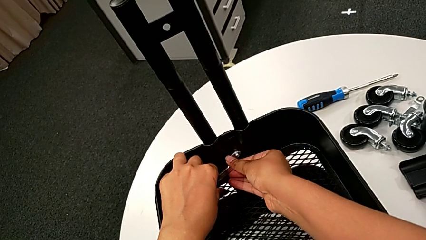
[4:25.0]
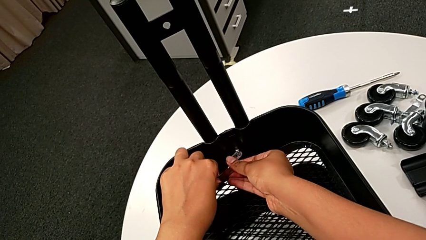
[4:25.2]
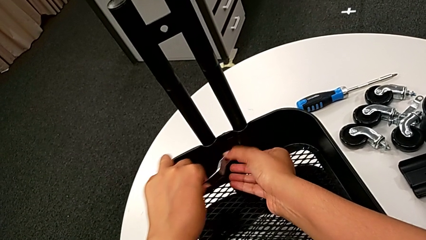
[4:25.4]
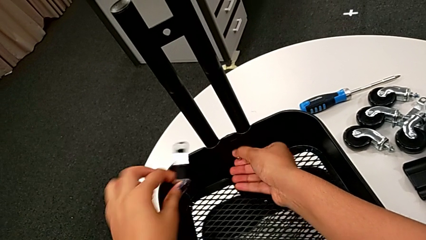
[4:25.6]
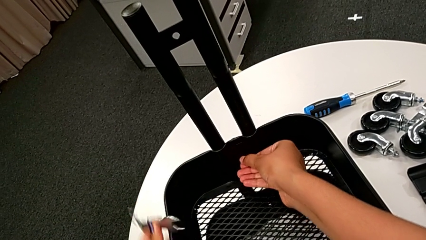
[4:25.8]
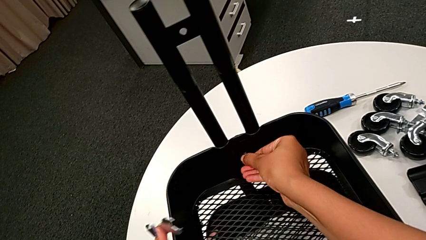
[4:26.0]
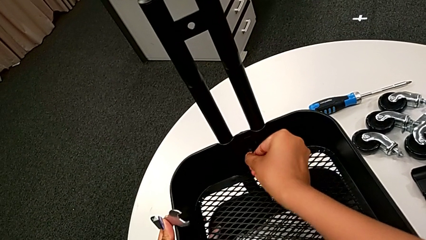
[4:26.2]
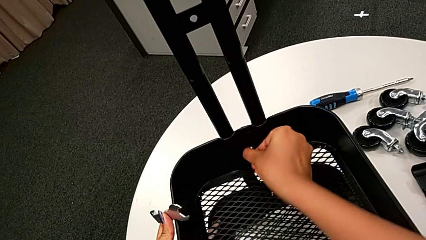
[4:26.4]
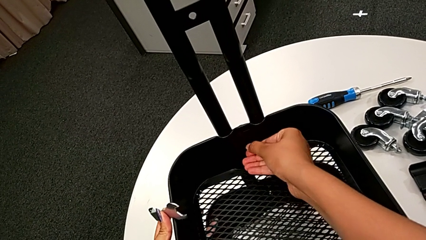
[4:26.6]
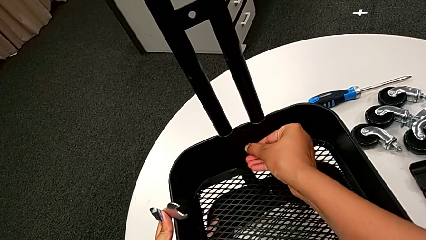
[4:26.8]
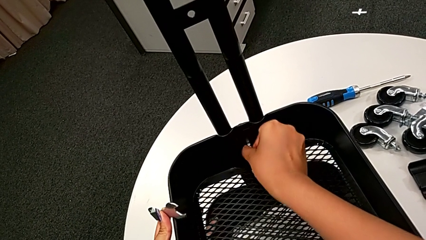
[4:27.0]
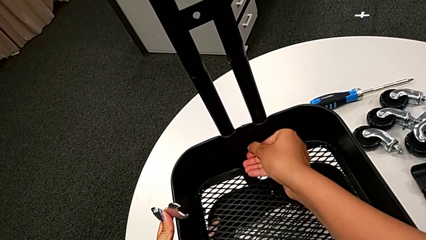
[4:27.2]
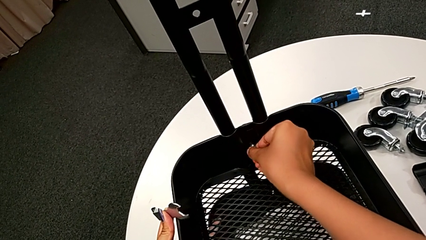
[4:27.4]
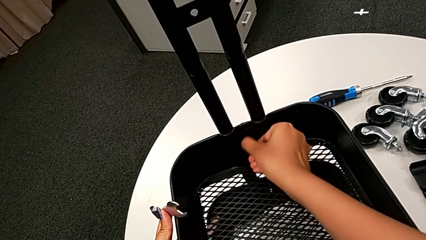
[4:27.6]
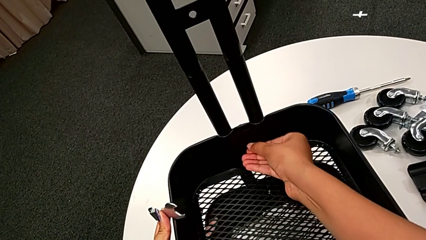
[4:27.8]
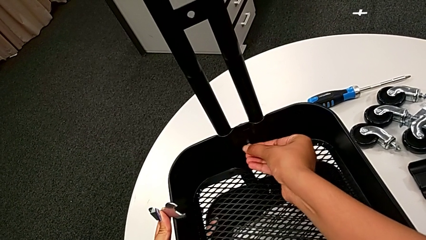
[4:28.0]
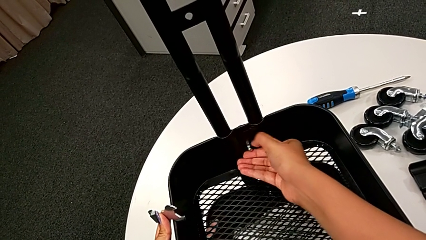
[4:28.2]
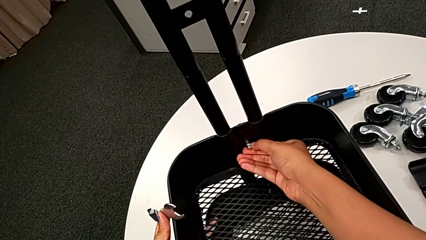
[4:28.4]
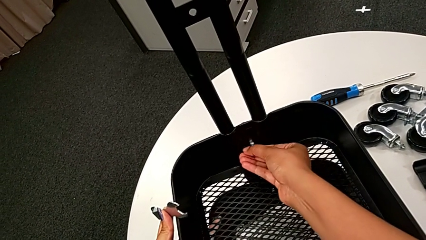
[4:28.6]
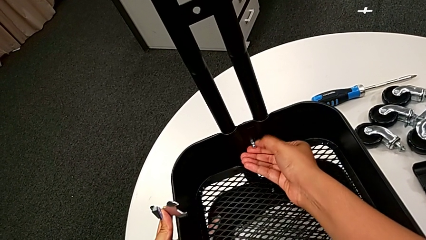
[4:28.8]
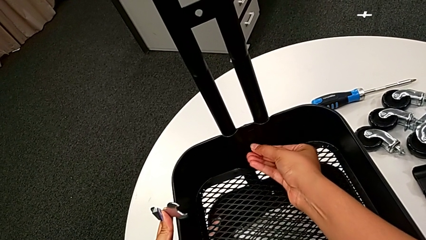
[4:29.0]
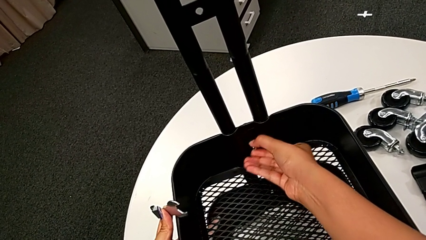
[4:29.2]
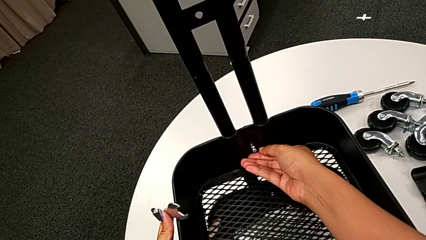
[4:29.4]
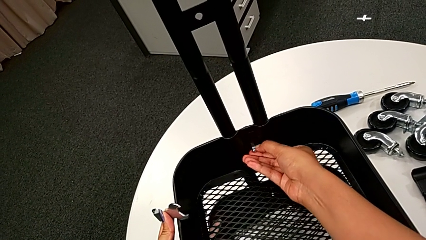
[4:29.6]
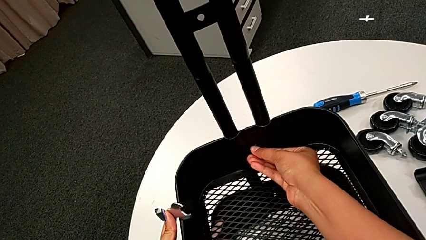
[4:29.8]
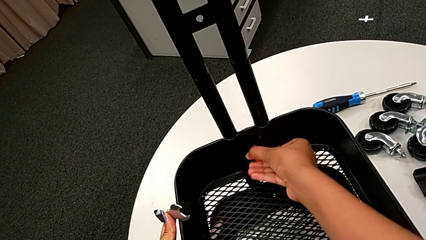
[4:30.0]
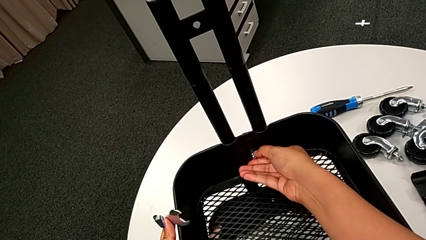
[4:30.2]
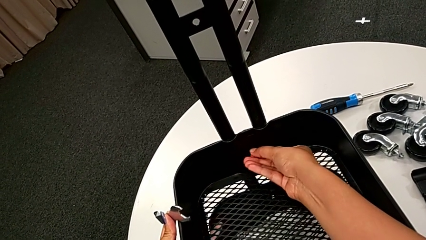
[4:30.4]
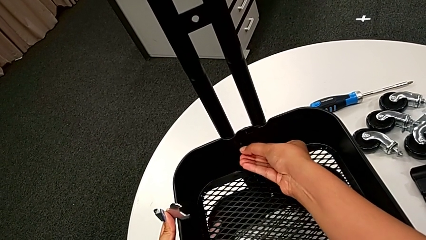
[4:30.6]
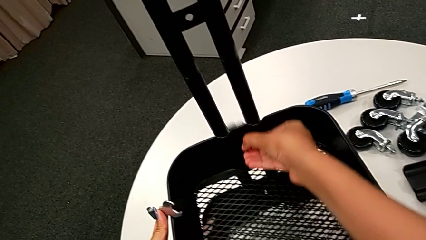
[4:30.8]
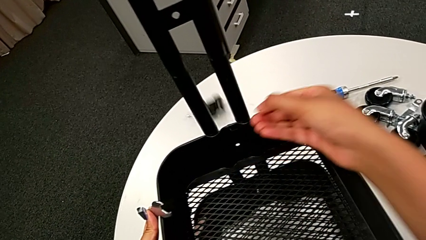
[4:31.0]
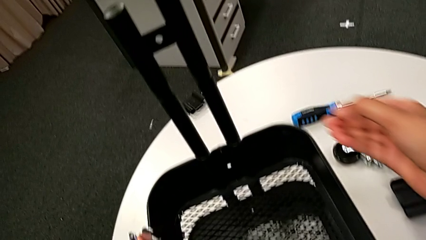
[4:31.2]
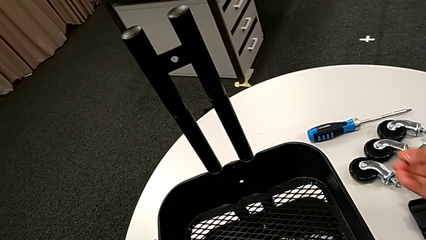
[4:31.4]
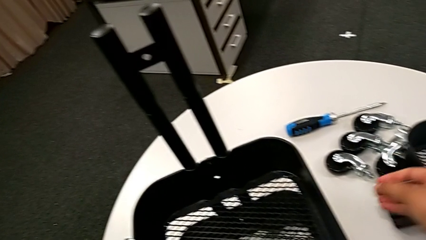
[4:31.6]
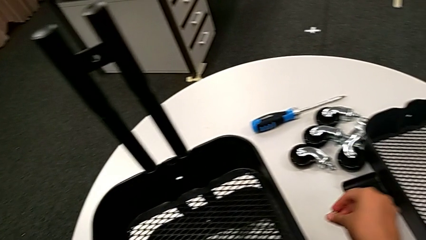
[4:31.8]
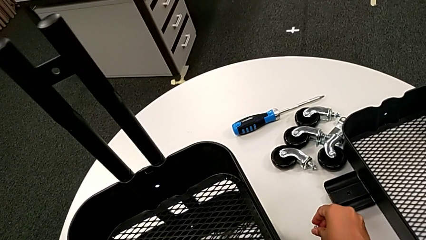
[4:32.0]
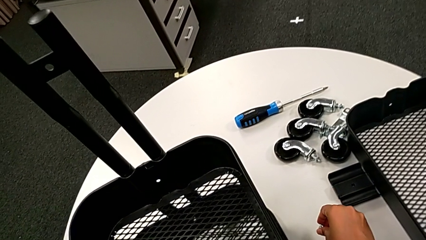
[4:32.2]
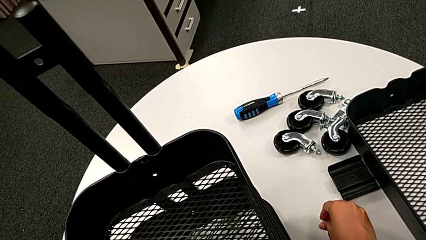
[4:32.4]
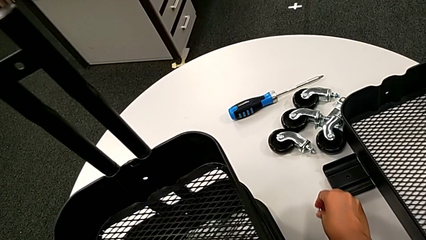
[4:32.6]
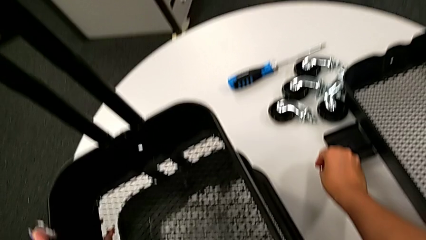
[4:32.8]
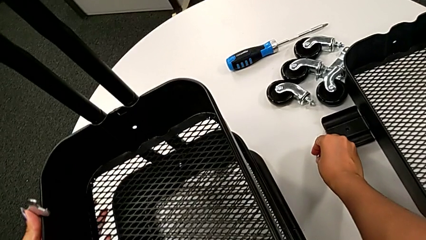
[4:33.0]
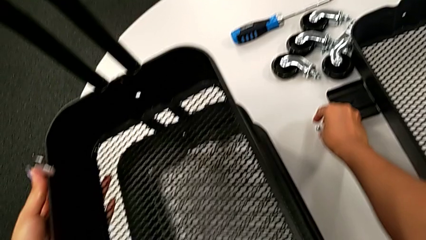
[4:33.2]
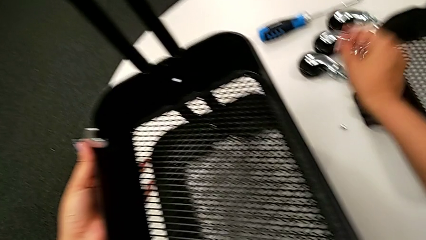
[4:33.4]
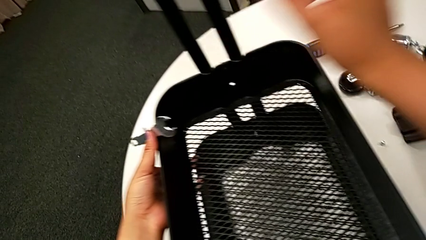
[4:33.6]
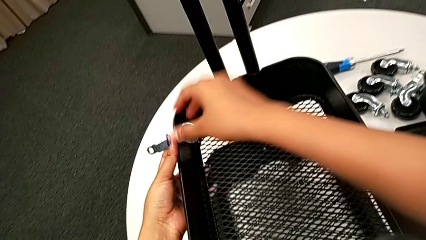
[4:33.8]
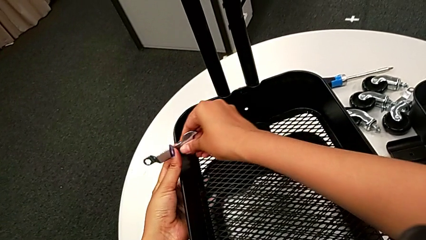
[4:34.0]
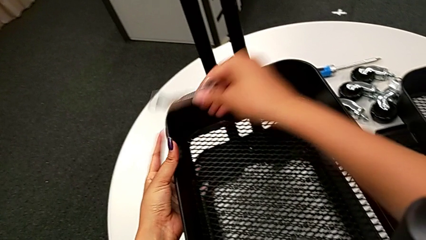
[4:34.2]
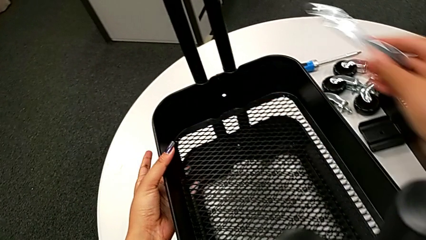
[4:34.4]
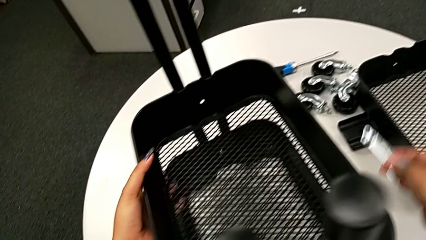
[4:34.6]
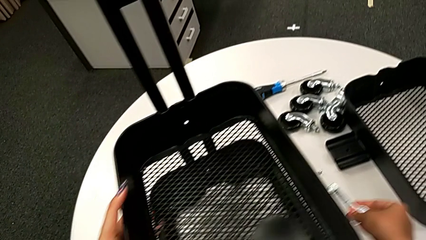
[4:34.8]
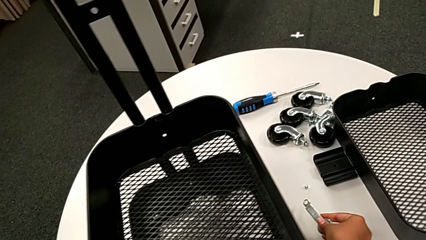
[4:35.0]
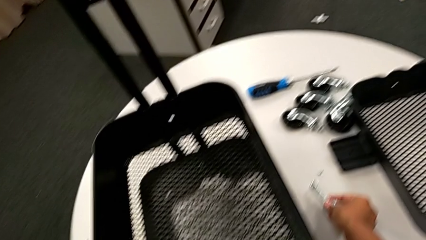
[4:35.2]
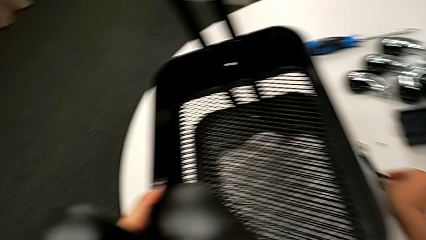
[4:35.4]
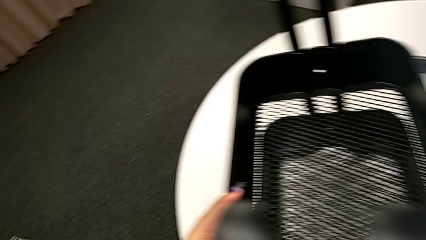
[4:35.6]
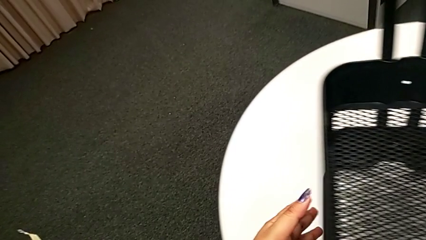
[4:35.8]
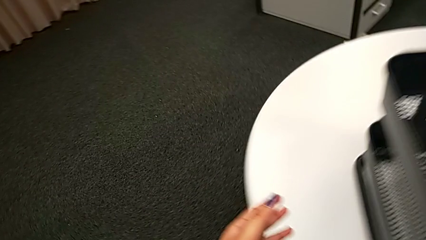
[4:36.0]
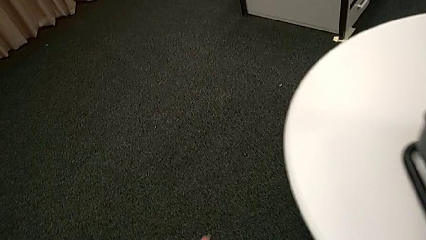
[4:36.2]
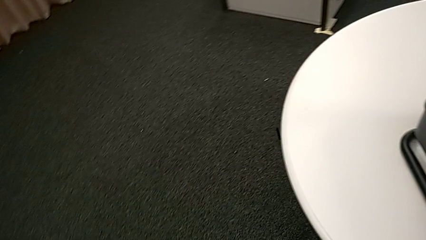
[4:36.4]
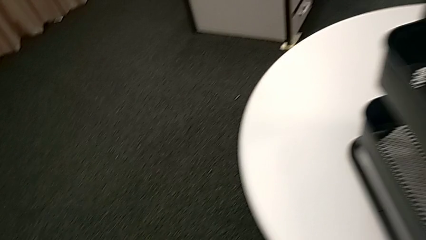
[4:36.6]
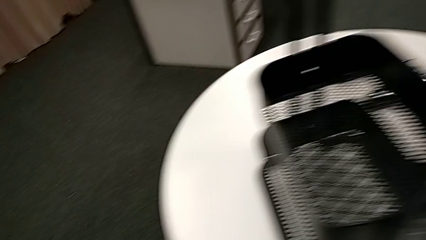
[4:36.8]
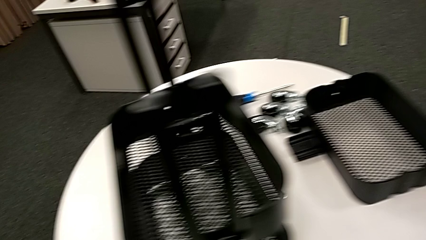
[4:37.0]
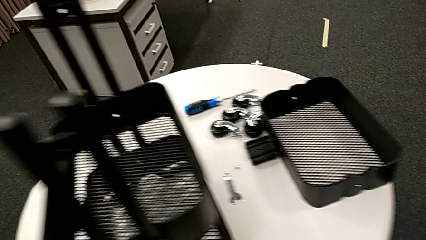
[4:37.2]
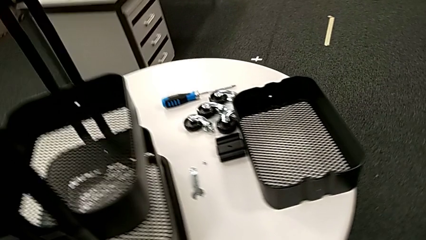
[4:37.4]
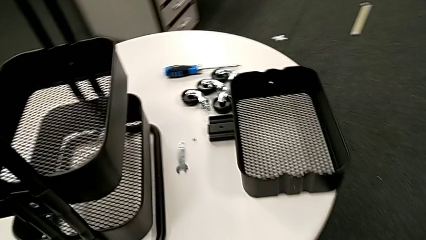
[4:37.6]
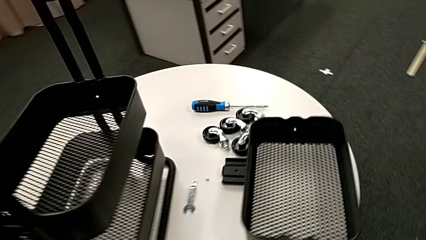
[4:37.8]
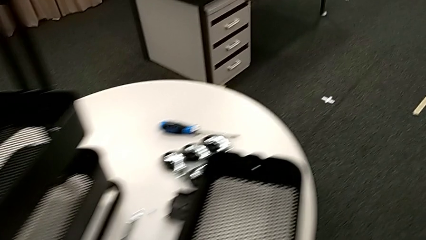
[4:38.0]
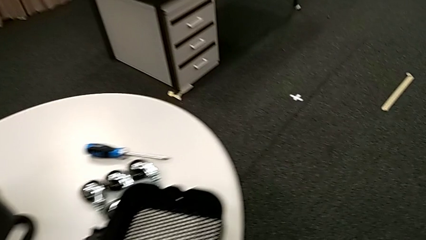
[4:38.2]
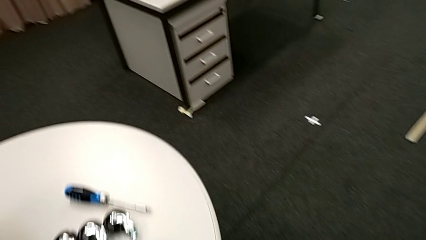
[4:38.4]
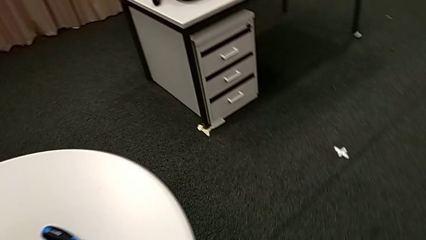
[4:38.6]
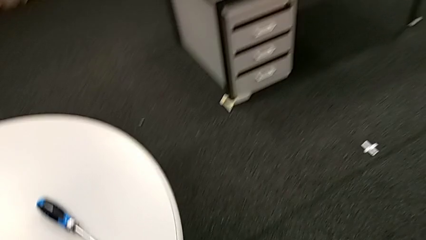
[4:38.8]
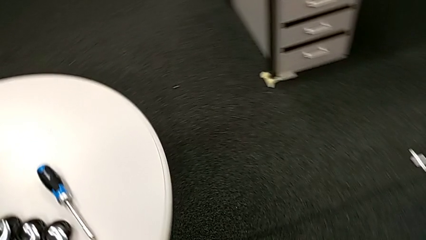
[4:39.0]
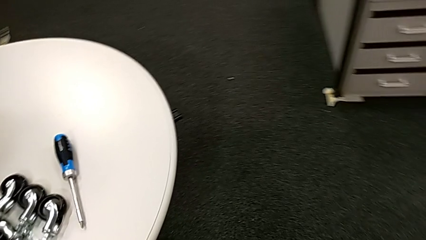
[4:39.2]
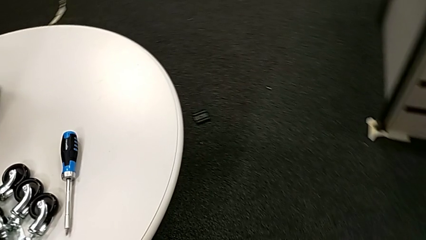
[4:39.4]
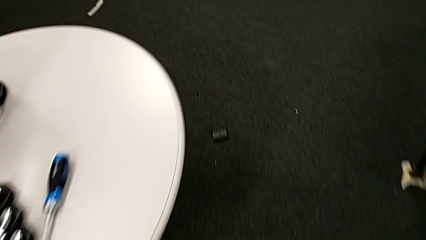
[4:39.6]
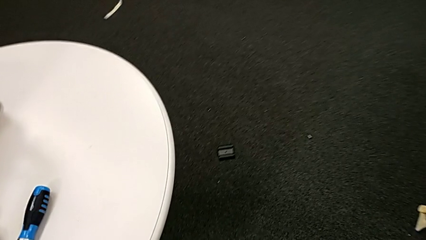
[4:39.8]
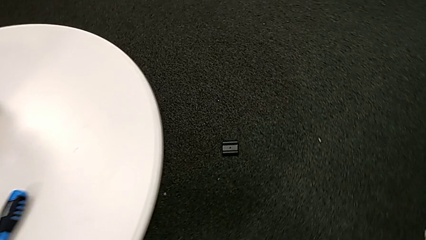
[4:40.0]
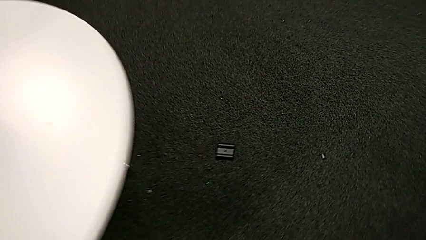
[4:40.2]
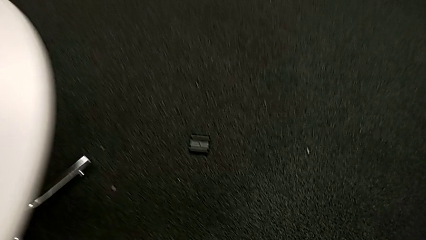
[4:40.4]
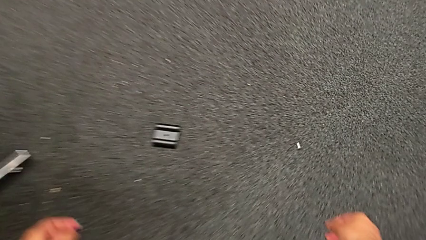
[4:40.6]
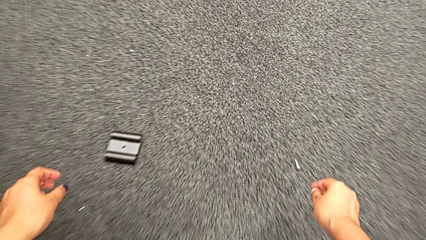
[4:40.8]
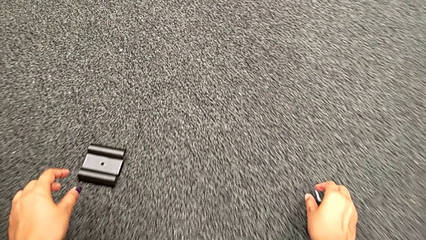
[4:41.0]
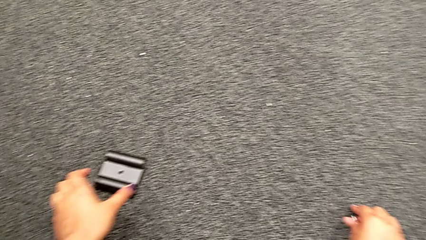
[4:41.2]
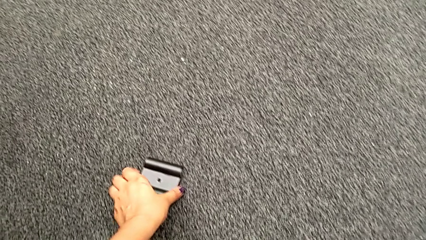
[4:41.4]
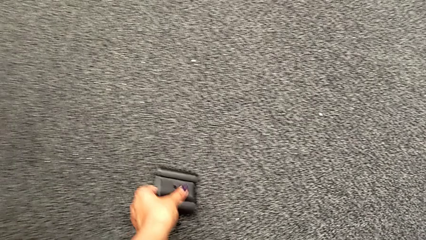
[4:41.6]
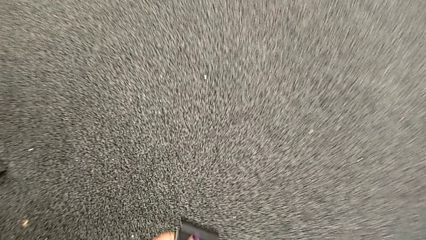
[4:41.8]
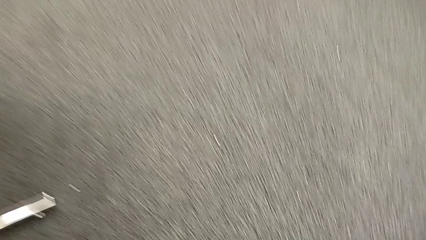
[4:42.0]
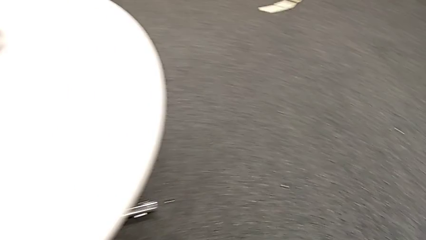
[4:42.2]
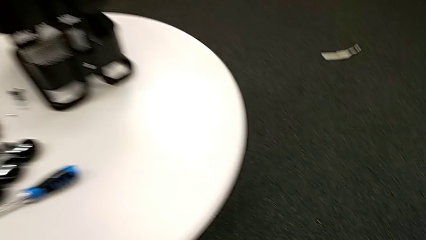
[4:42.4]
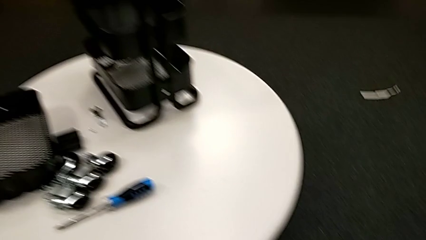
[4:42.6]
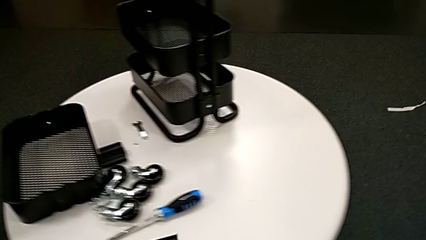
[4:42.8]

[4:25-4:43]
The camera wearer is unscrewing the bolt from the middle grid tray. They disassemble the third hexagon cap nut, place it twice, place the flat hexagonal wrench and grab the black bracket.
